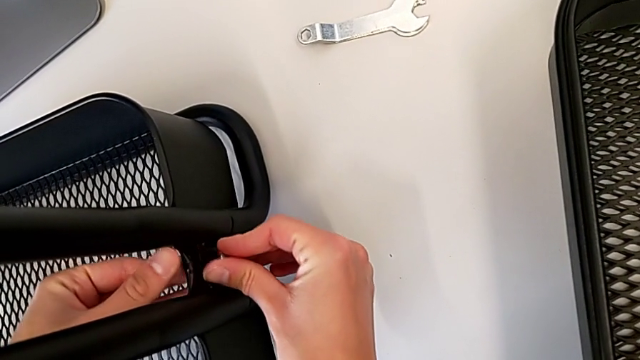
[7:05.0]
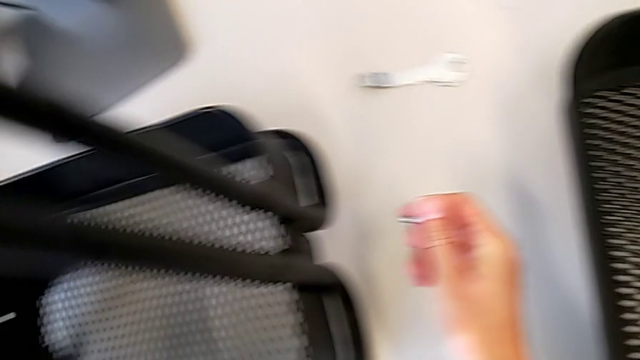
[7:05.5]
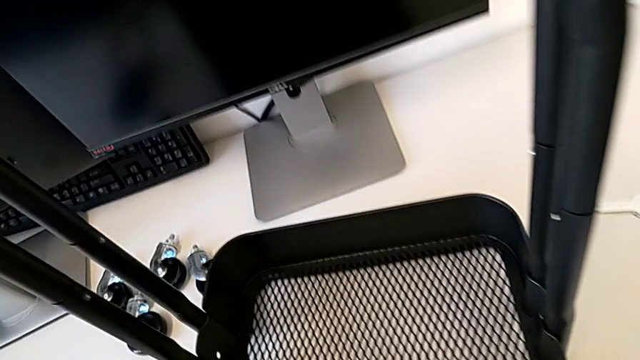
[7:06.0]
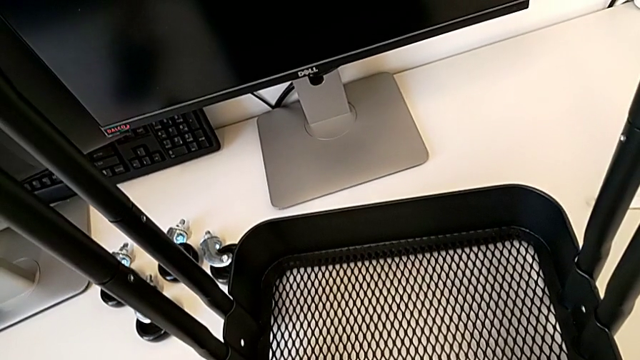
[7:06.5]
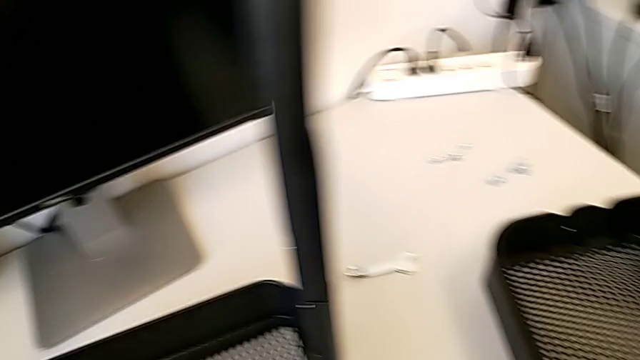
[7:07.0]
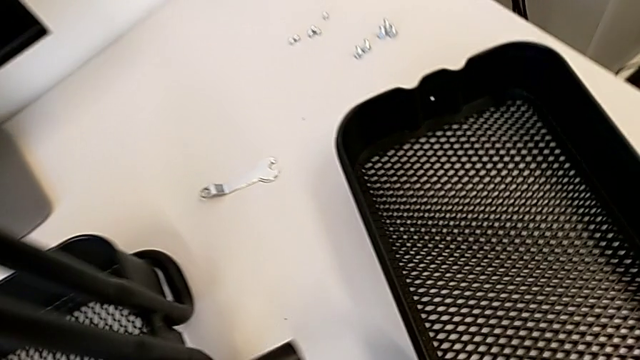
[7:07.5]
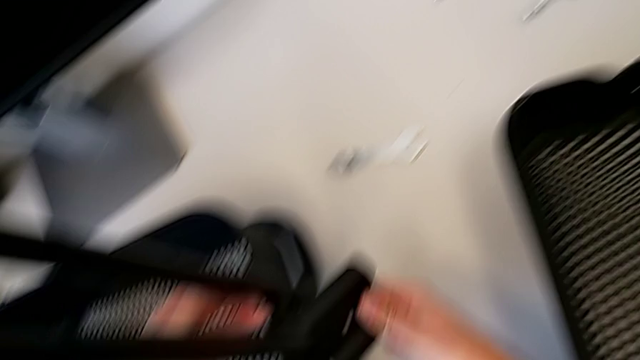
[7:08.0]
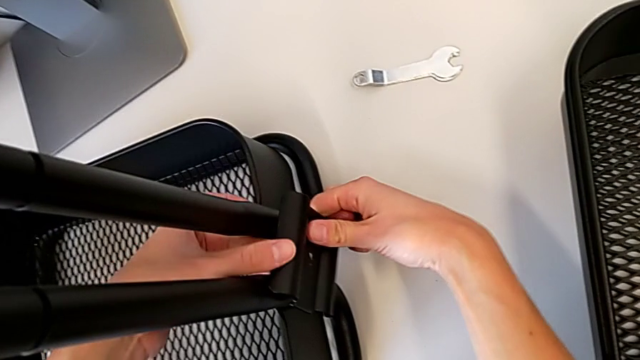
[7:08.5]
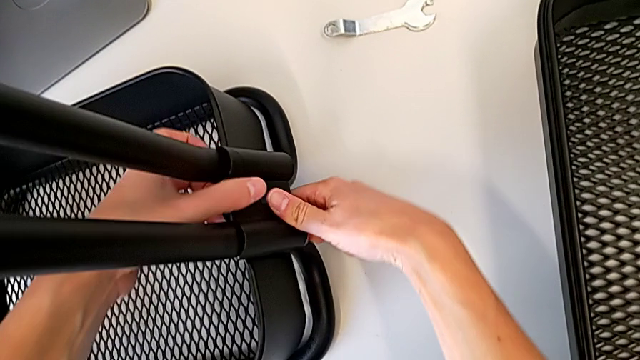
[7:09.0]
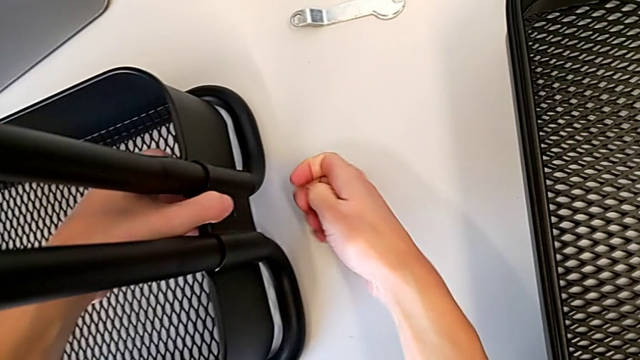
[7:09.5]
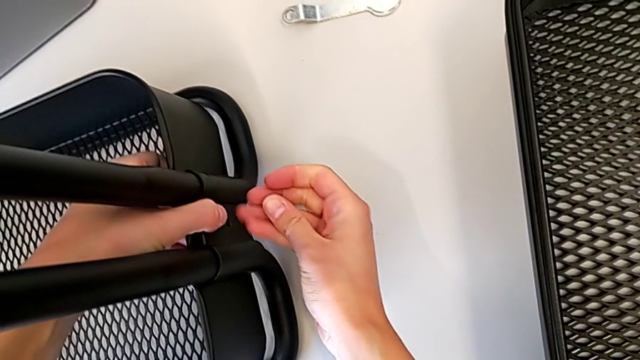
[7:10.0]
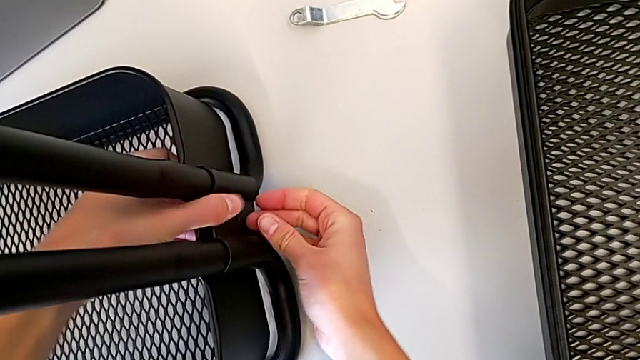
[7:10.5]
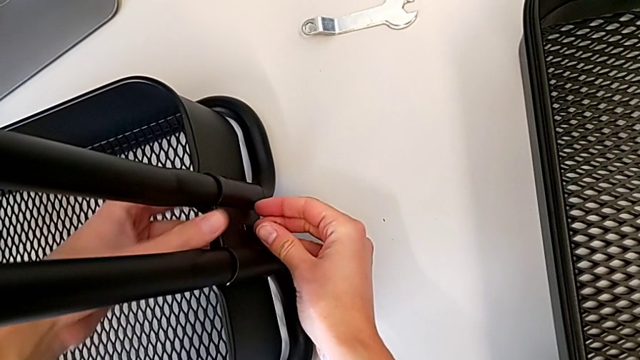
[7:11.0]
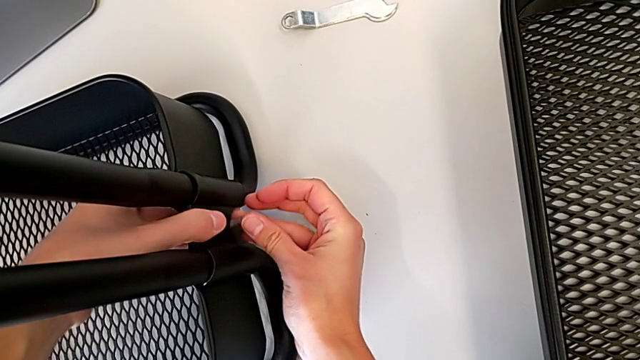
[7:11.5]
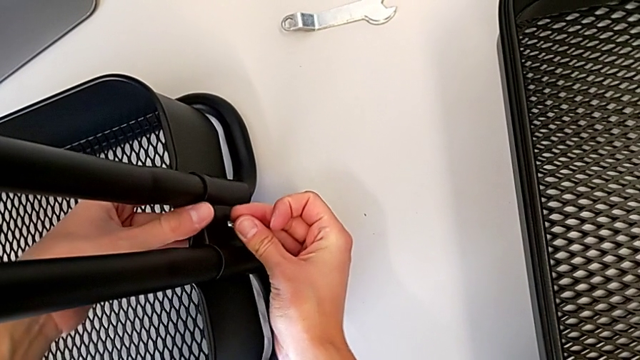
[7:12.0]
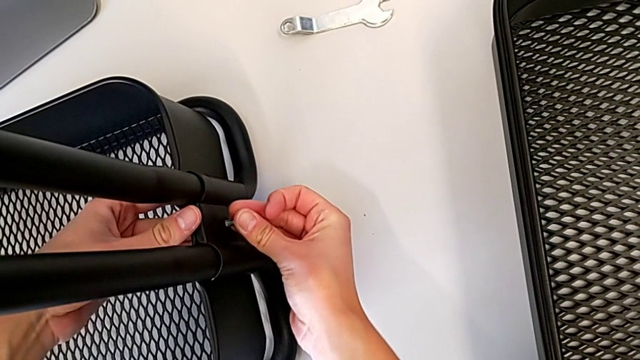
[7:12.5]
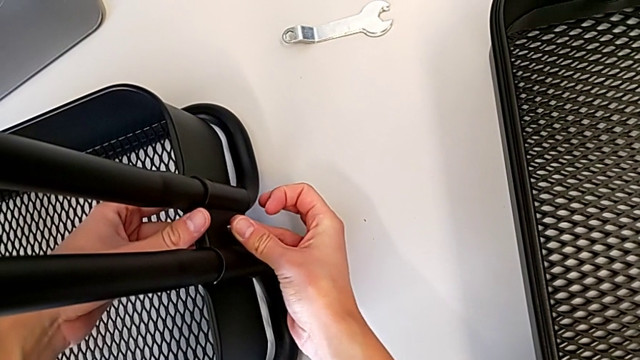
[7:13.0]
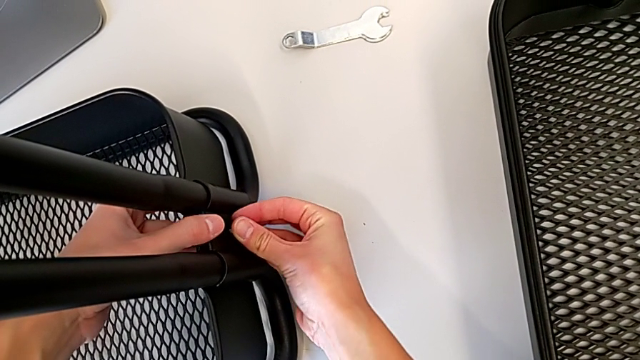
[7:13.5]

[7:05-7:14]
The camera wearer is assembling the first tray. They grab the bracket, wrongly align the first bracket and begin to wrongly align the bottom grid tray.

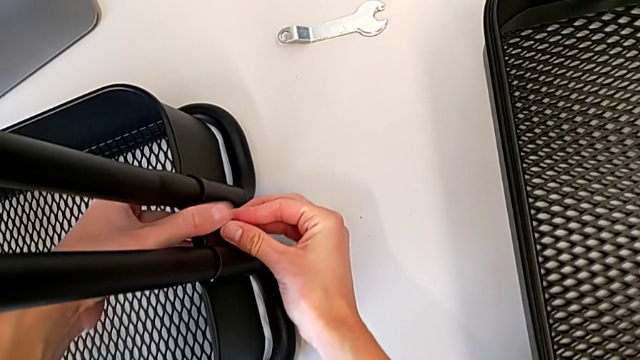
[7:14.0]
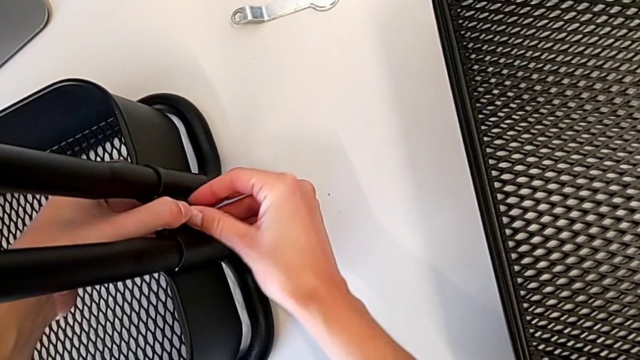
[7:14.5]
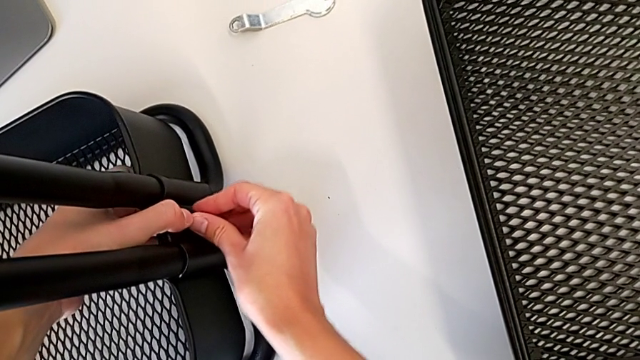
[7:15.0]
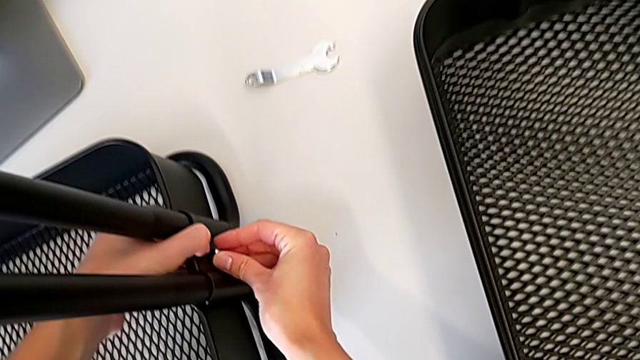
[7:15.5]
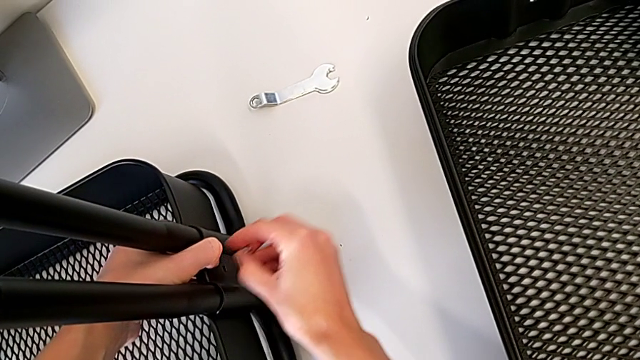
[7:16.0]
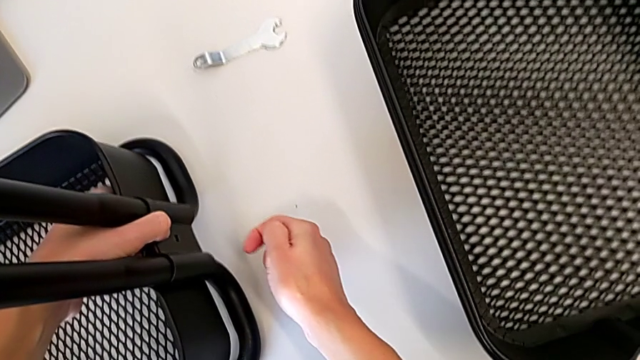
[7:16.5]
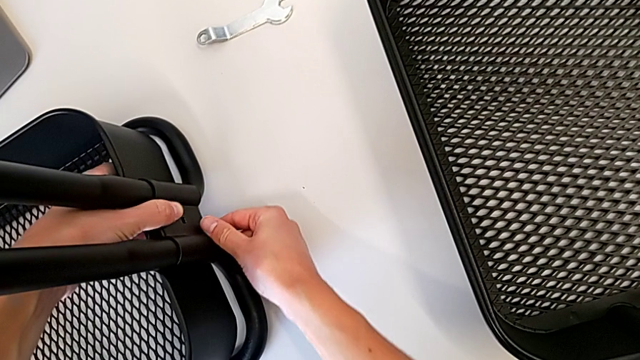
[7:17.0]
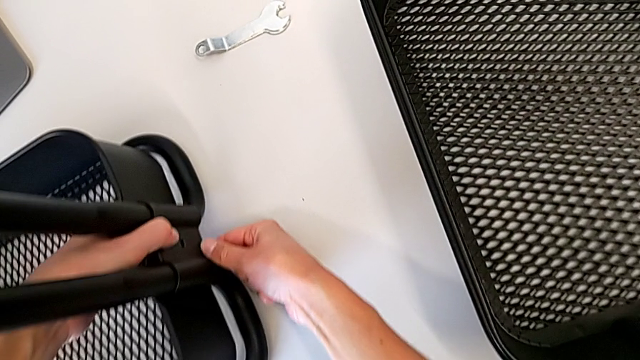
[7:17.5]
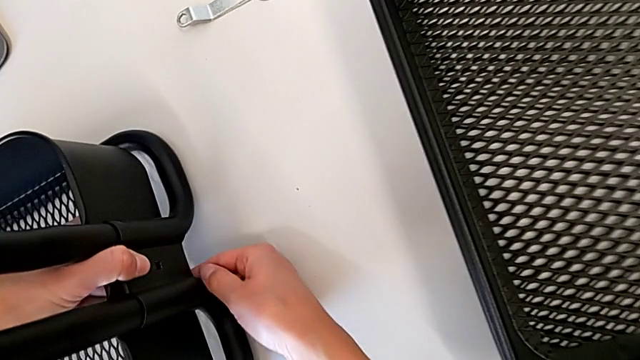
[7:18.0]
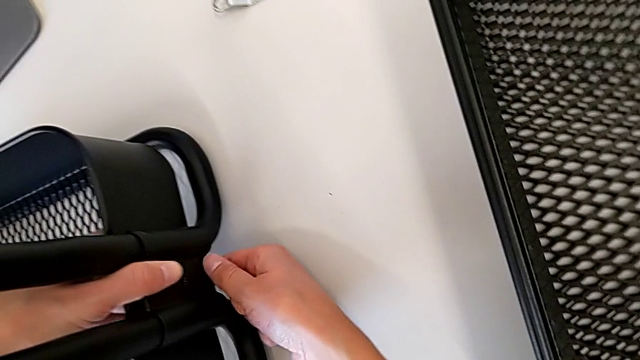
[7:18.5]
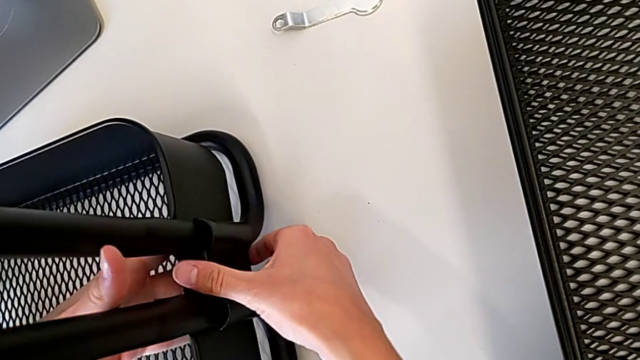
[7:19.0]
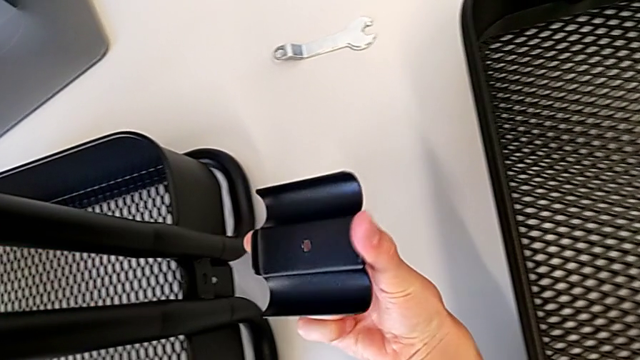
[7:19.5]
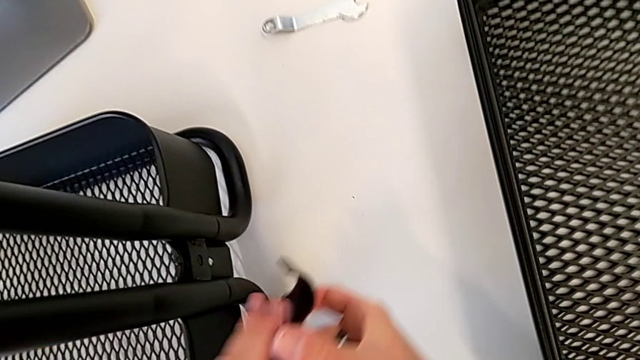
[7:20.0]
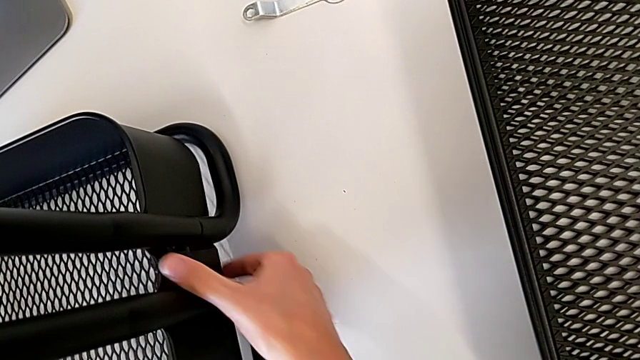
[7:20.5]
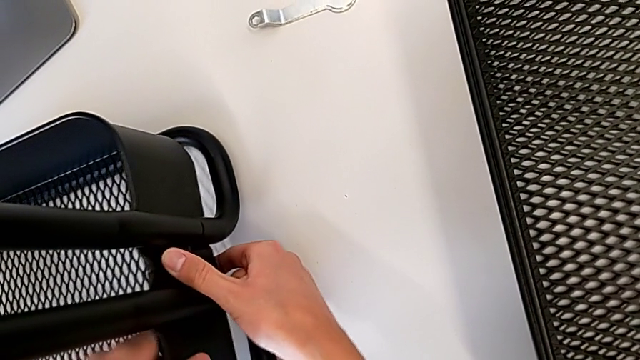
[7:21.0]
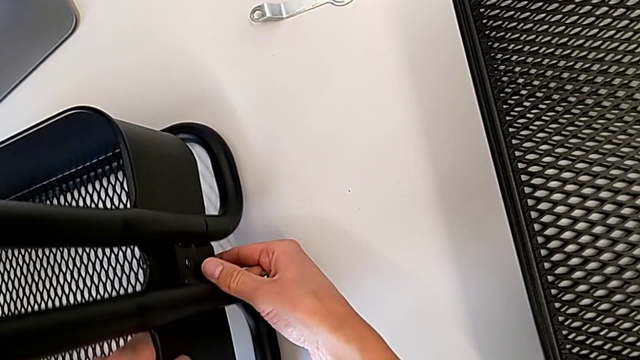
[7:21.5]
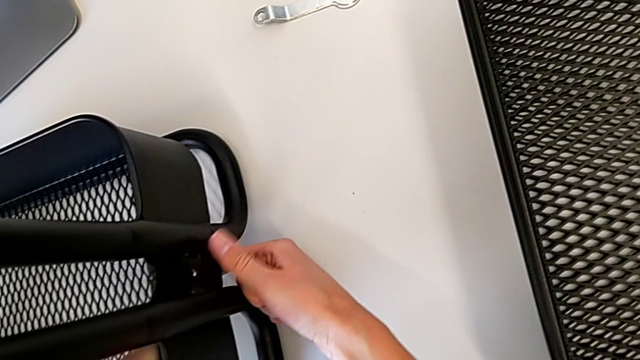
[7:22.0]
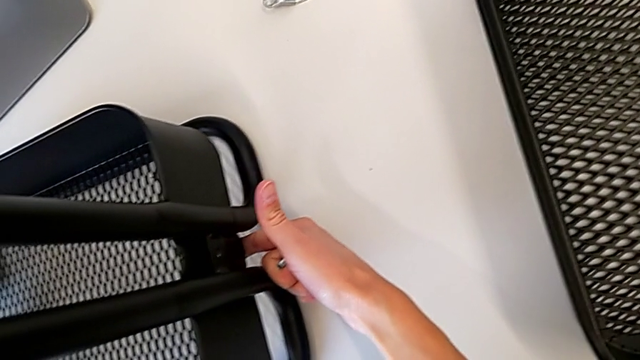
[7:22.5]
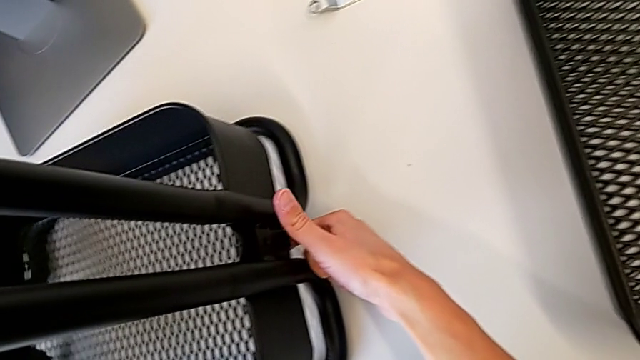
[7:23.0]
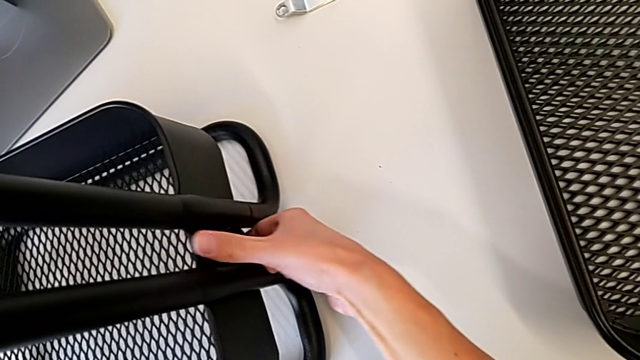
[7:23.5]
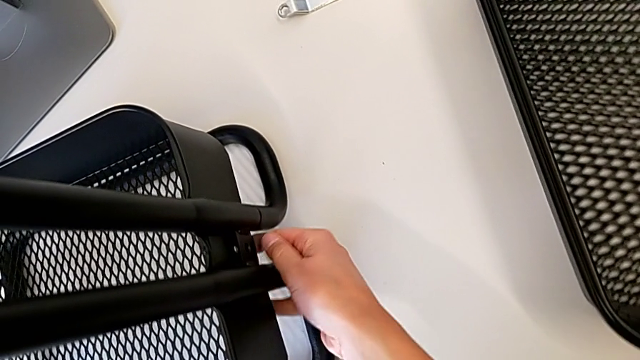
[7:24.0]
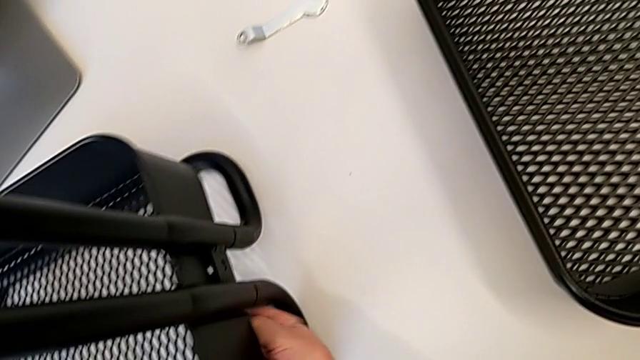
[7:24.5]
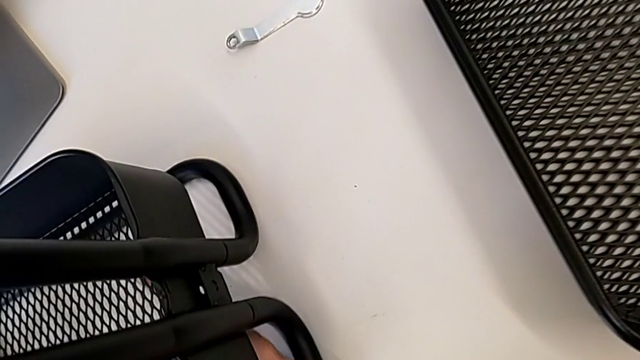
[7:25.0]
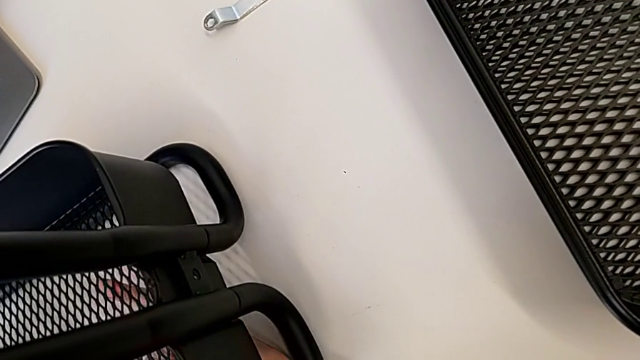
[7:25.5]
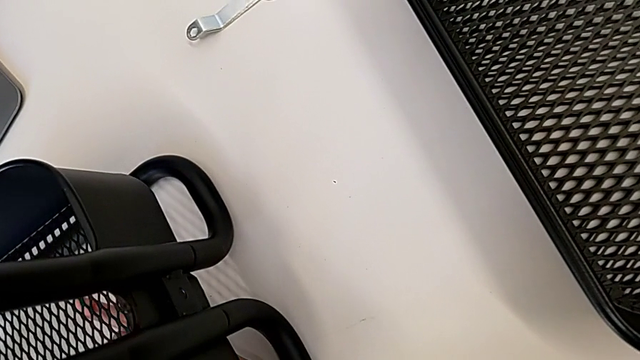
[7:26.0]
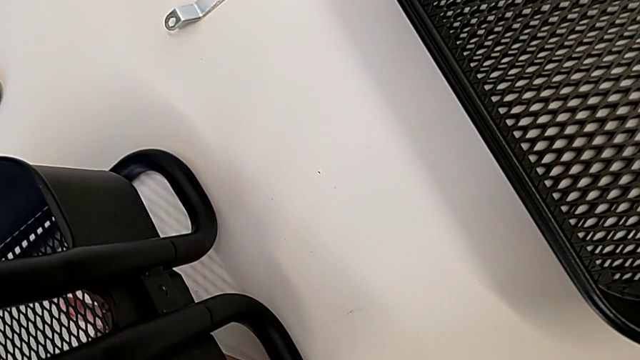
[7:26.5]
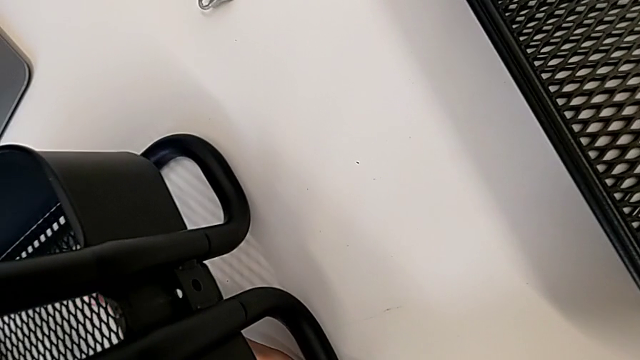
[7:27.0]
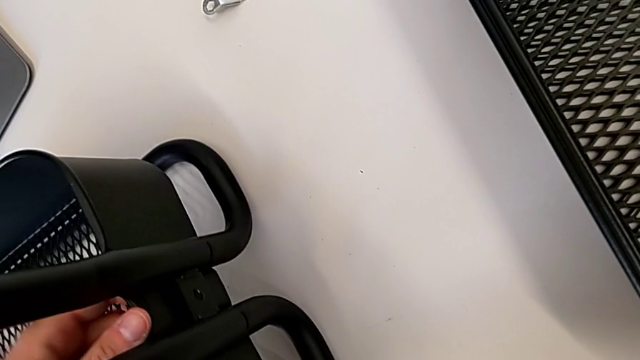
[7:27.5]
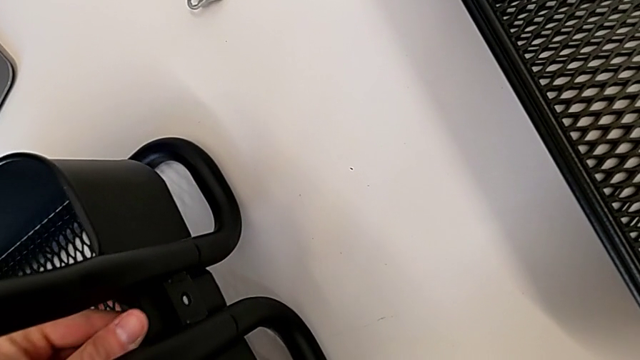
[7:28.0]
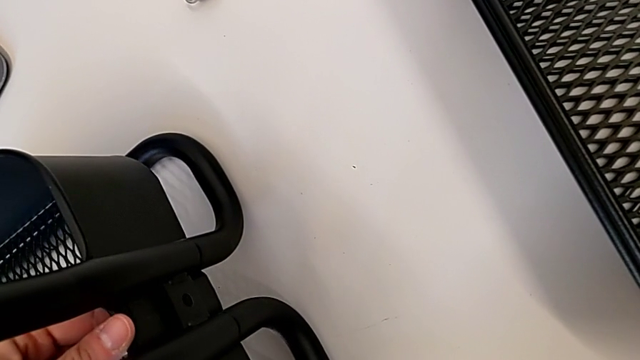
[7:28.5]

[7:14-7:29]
The camera wearer is assembling the first tray. They keep wrongly aligning the bottom grid tray.
